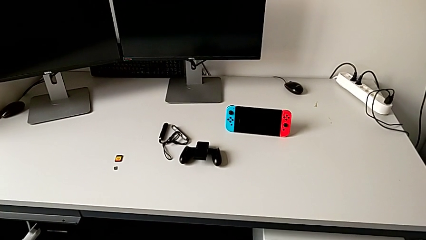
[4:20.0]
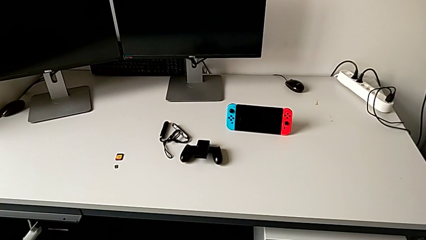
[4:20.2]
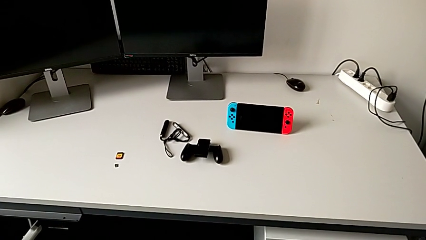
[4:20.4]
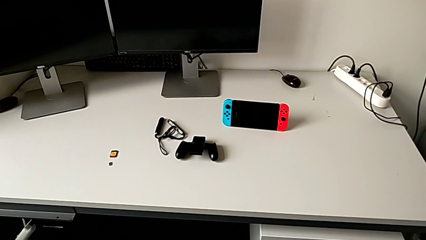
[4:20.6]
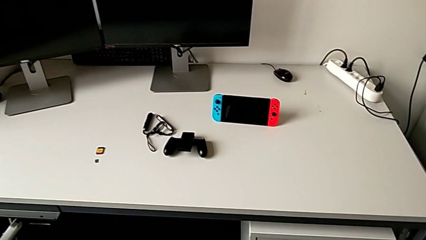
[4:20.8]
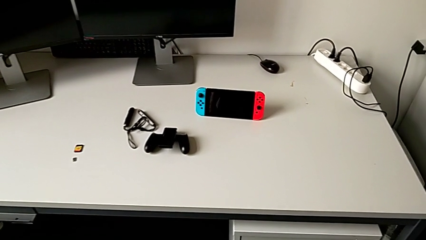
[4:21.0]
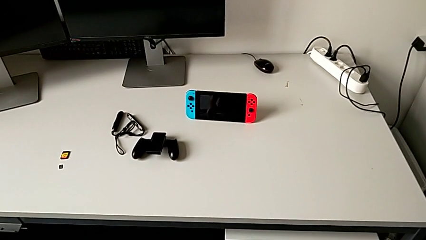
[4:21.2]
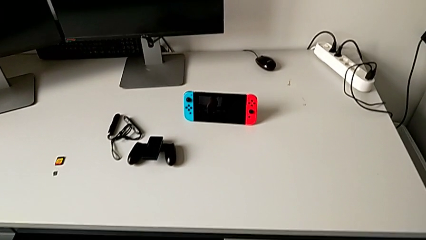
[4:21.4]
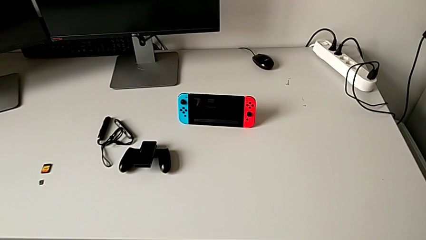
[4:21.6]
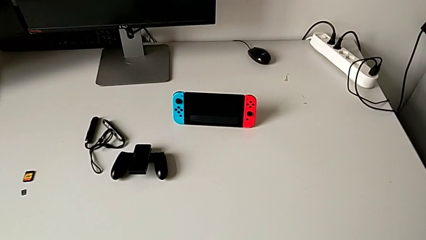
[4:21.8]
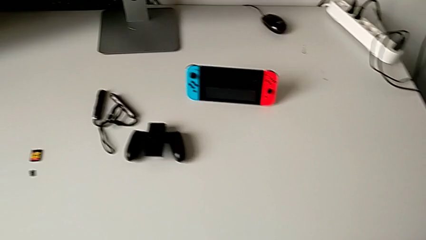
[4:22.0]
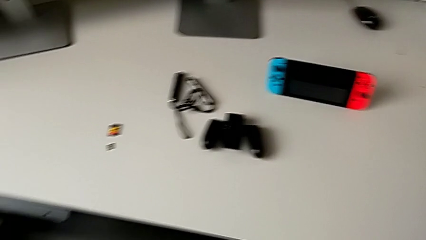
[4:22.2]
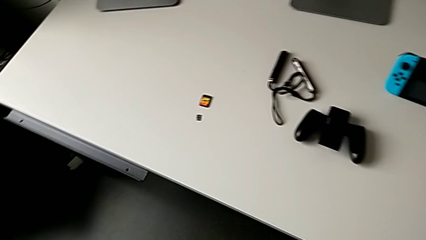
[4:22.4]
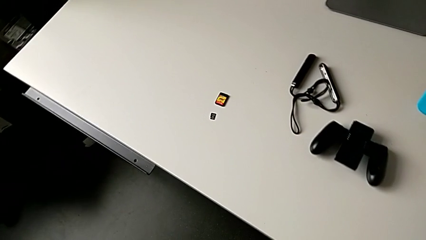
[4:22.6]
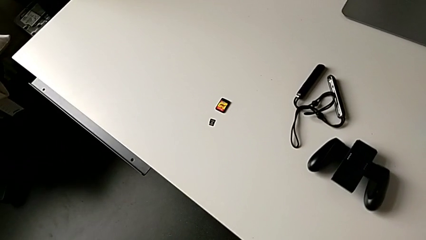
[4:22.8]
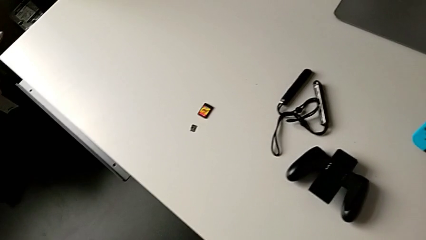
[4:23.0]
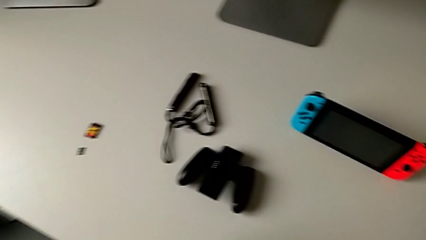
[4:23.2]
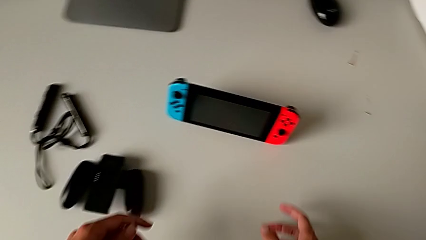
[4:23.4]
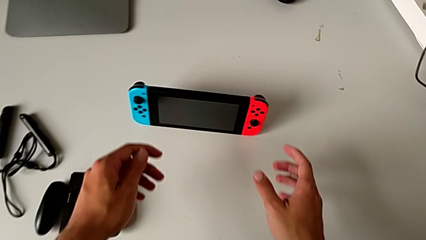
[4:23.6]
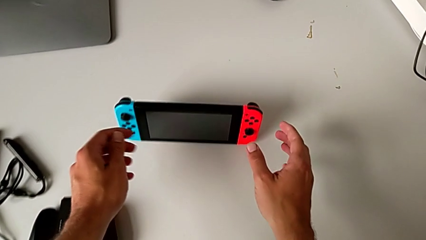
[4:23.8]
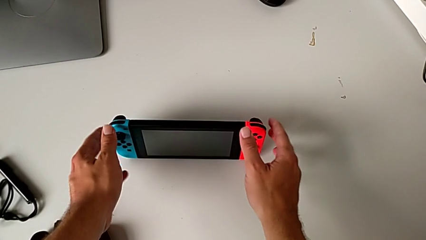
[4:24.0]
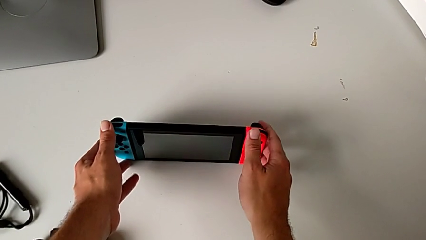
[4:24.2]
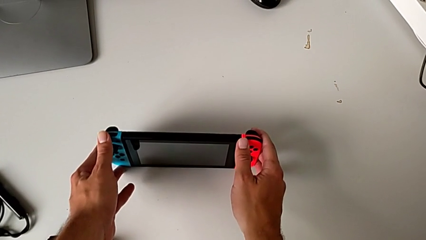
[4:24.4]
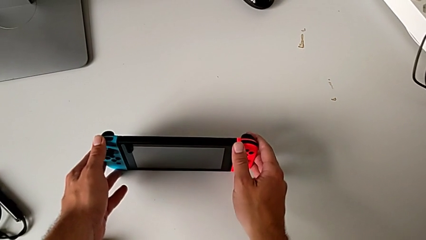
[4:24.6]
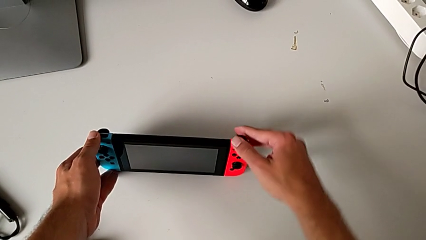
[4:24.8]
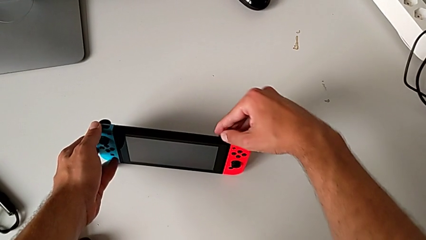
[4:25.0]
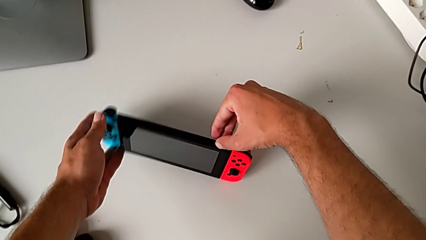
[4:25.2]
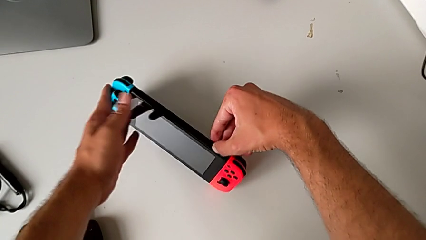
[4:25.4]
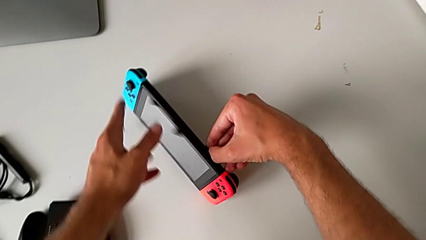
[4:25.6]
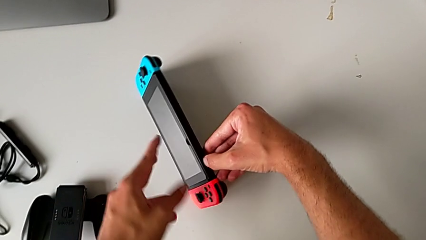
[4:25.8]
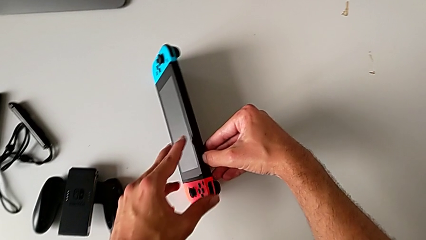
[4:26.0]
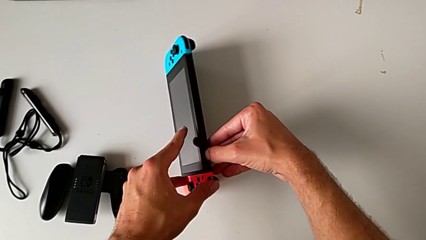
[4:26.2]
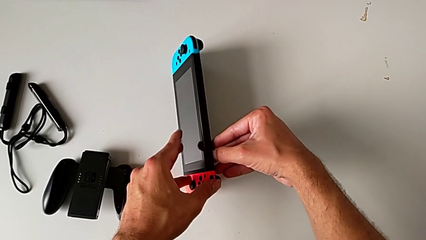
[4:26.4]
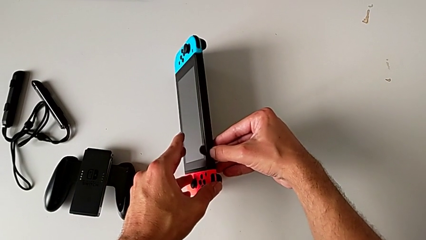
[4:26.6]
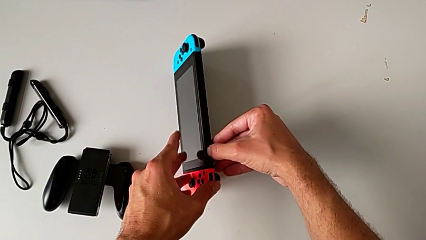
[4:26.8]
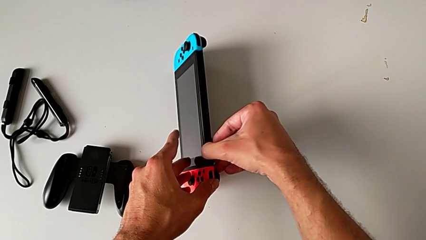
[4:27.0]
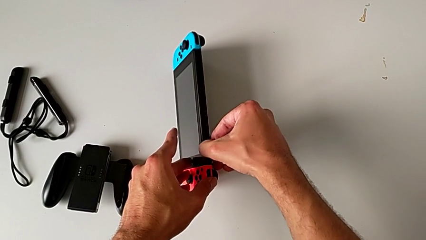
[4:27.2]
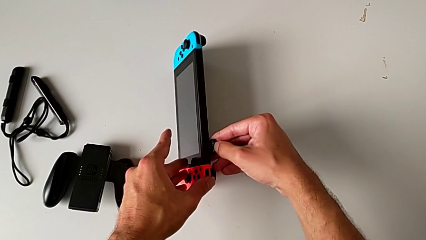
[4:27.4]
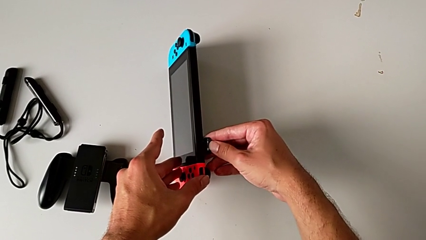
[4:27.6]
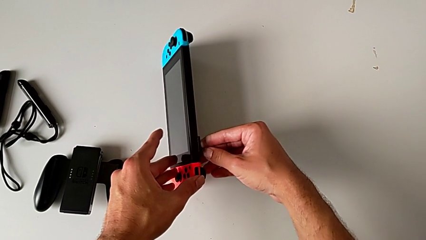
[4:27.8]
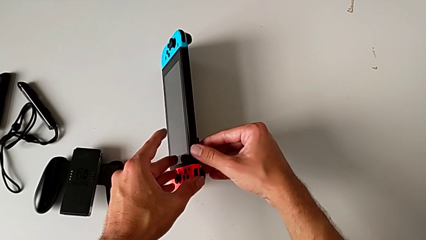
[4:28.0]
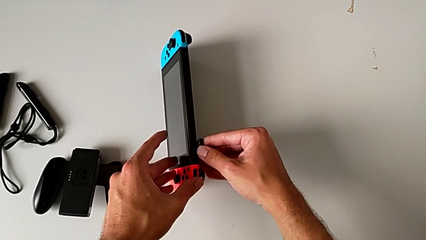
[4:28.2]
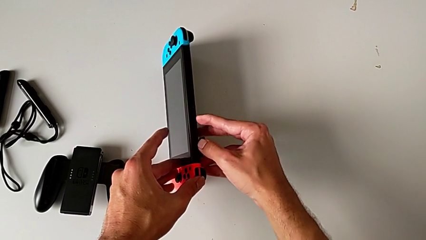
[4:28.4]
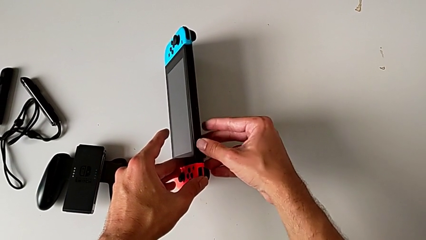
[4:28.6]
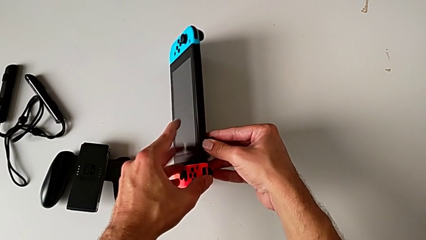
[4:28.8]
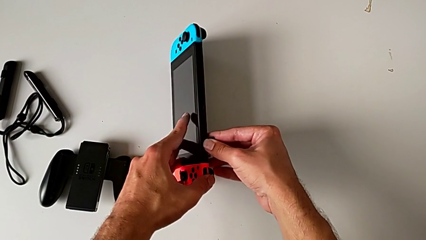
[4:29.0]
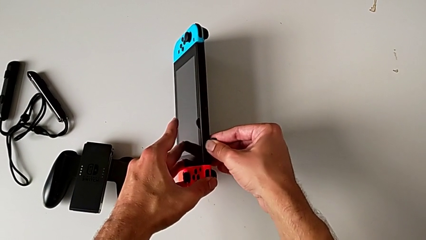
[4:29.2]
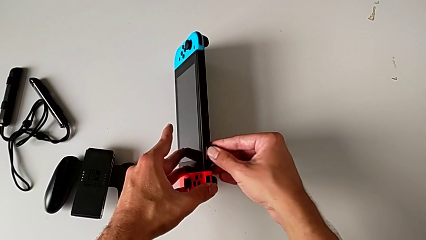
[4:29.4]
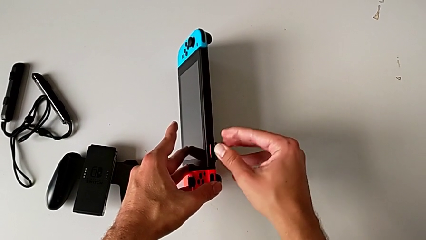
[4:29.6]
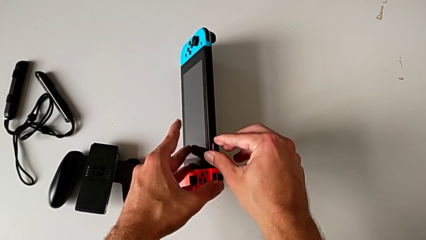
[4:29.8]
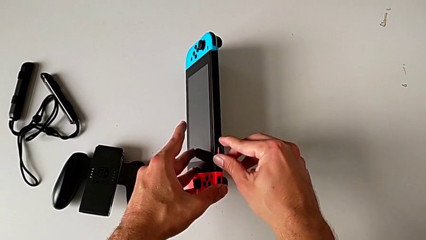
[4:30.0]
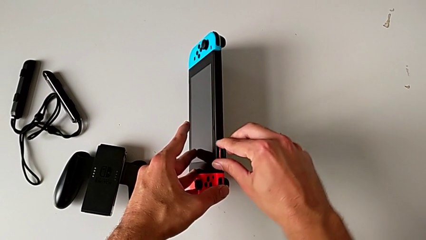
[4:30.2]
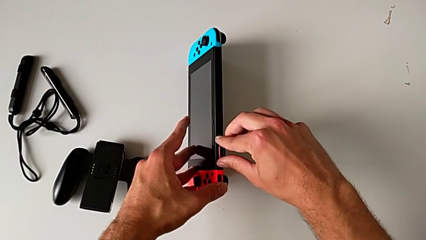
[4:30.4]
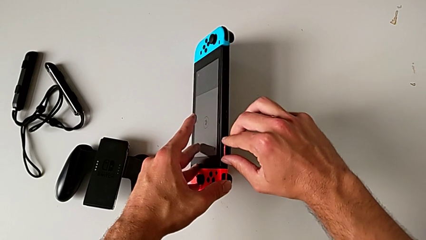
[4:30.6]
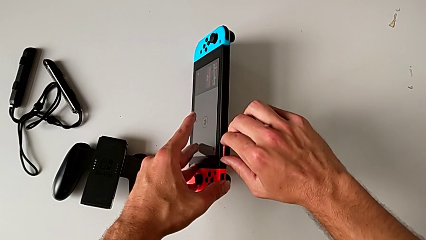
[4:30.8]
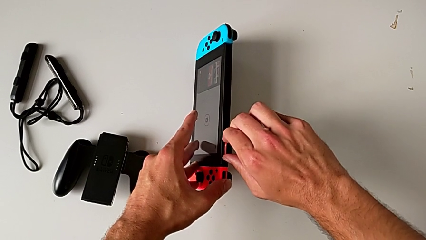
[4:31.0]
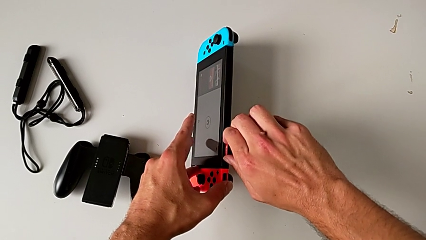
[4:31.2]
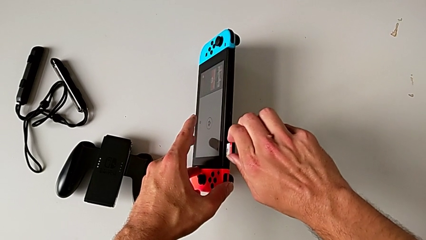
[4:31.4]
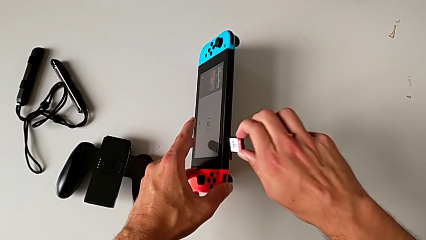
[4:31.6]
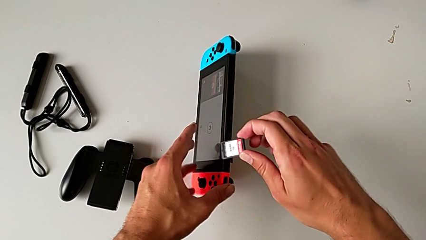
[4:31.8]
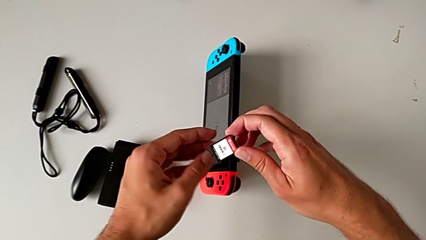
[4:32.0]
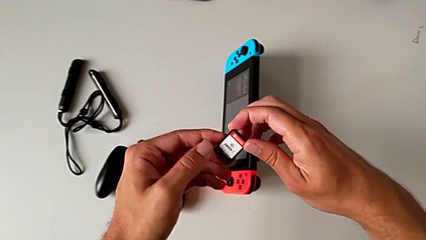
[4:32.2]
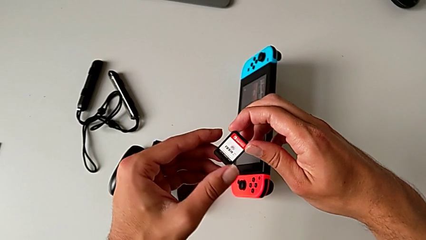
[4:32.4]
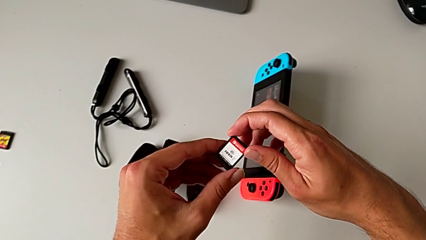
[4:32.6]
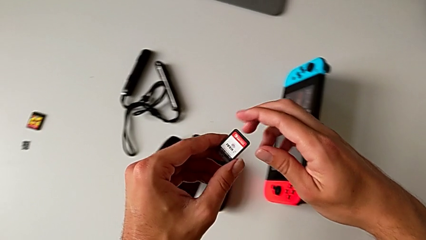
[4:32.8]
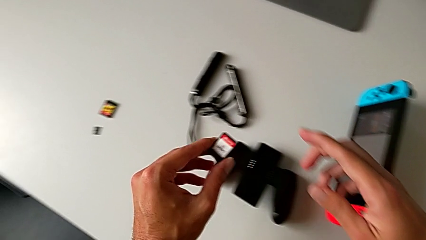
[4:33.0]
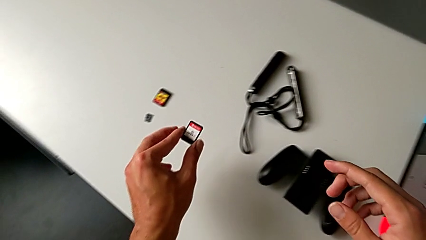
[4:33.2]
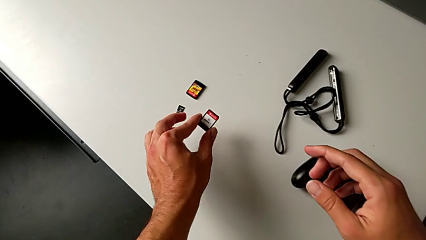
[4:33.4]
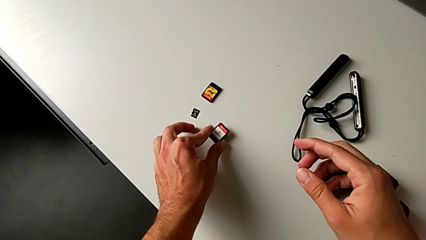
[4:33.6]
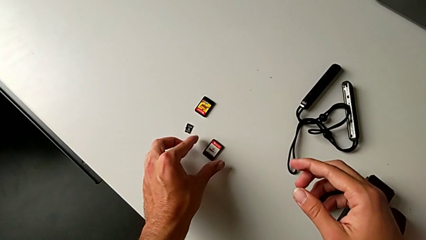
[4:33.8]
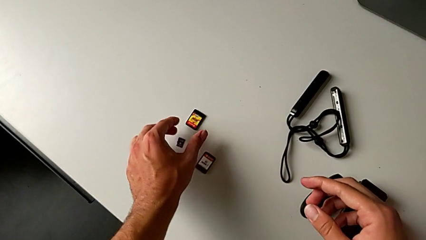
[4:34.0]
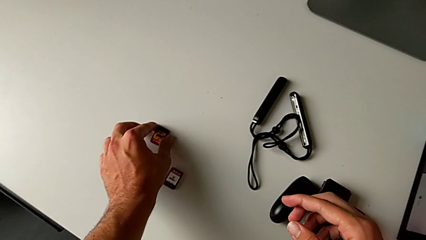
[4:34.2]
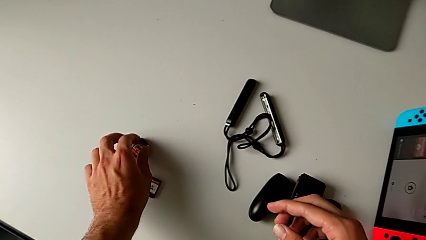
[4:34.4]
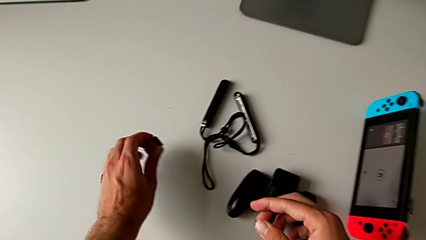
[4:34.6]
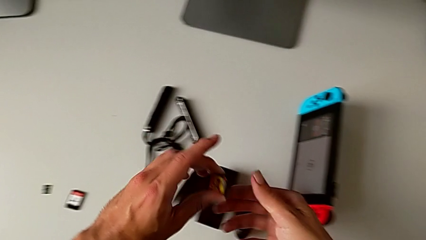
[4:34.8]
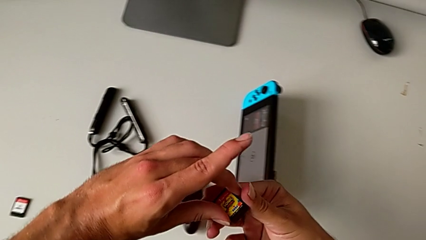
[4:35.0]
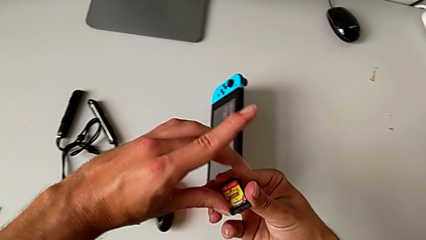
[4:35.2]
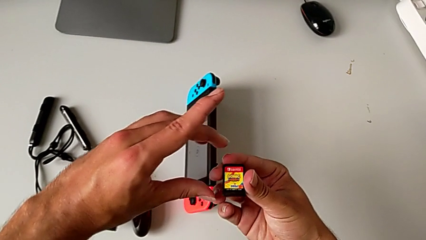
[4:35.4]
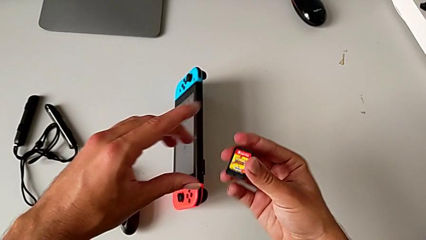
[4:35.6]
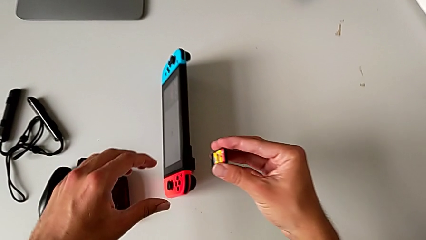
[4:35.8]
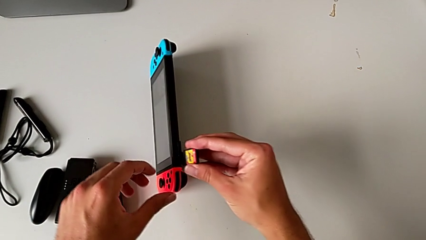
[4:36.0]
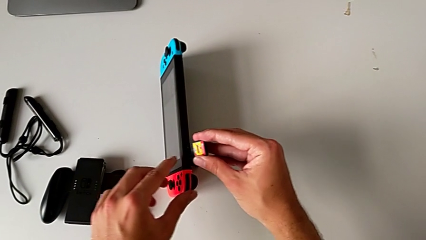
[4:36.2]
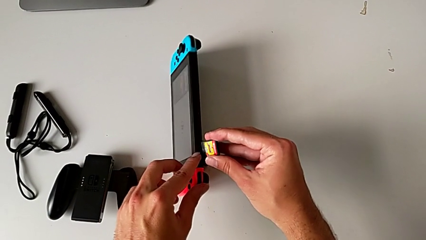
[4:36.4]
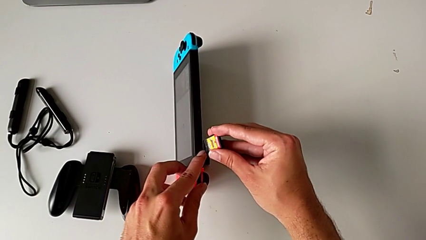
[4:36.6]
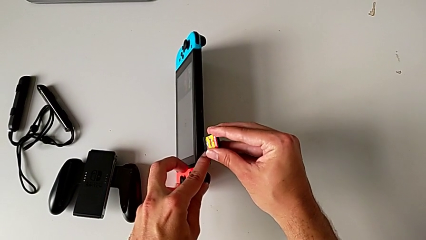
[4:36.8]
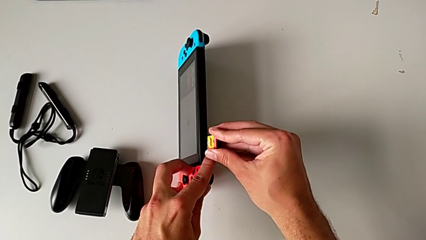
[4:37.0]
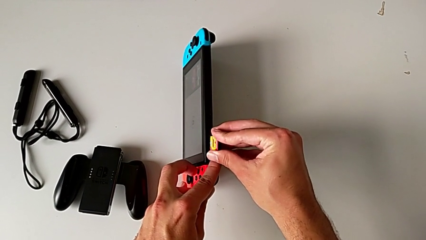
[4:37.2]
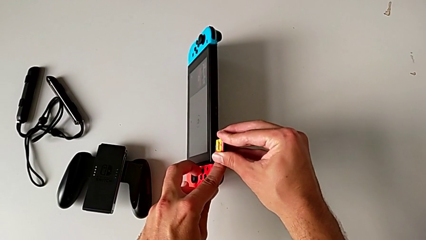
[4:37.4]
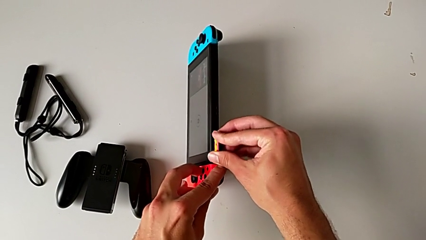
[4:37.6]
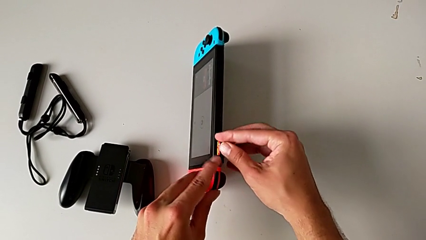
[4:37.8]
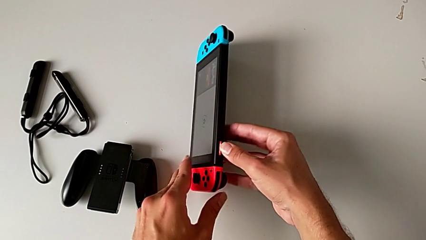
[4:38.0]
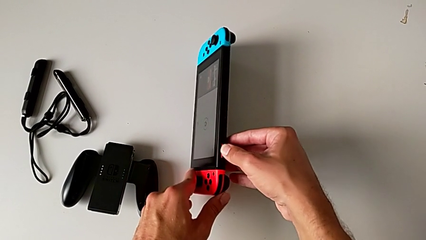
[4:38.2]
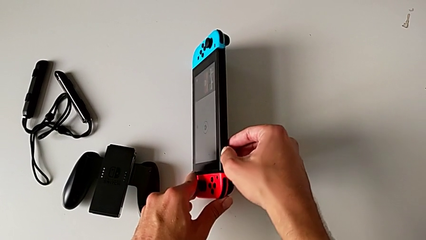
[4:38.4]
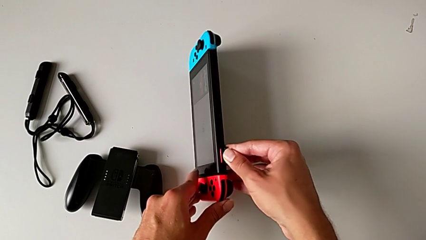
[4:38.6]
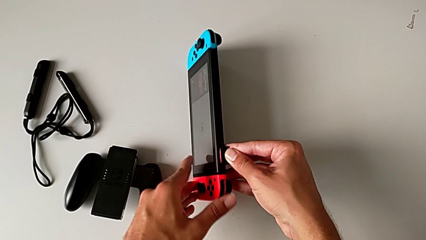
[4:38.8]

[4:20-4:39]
The camera wearer is exchanging the game card for another one. They rotate the Nintendo Switch, open the game slot, press the game card, withdraw it, lift it and place it. They grab the game card with the left hand, lift it with the left hand, insert it with the right hand and press it with the right hand.
